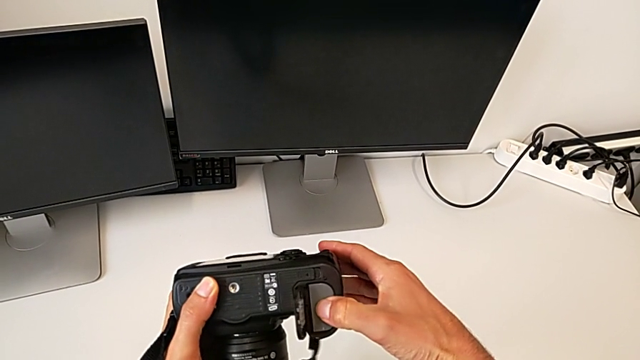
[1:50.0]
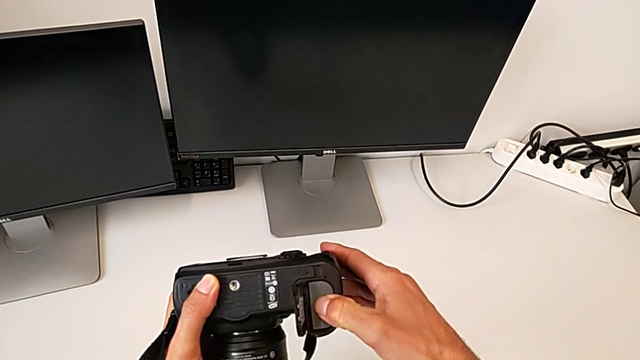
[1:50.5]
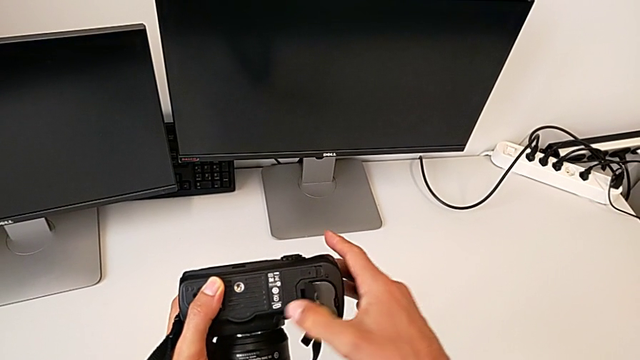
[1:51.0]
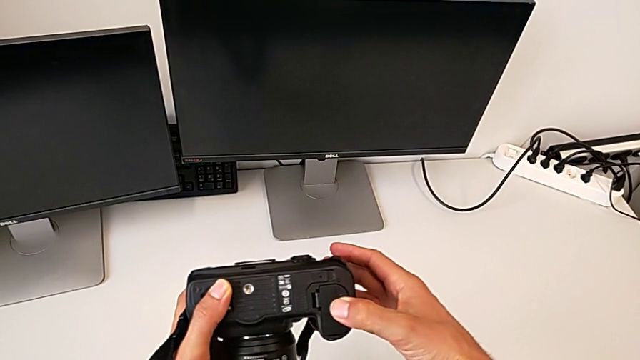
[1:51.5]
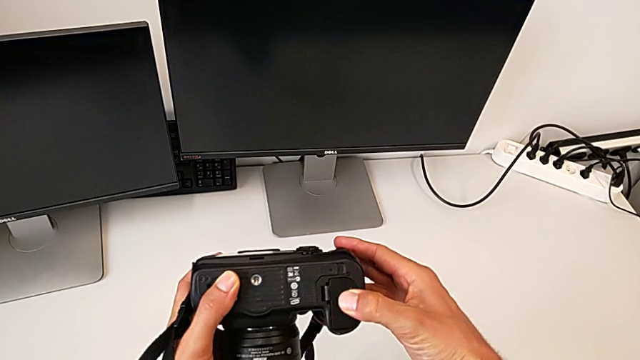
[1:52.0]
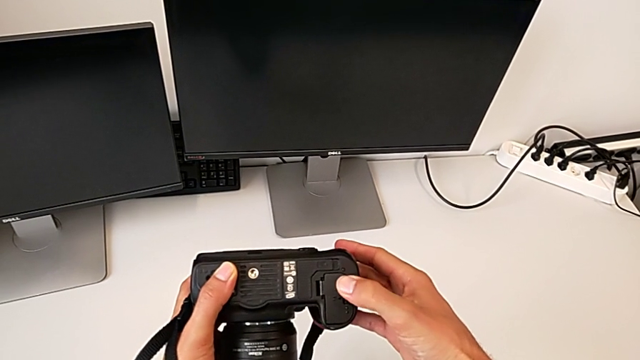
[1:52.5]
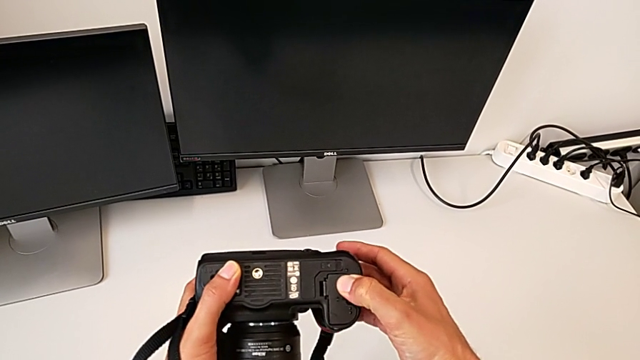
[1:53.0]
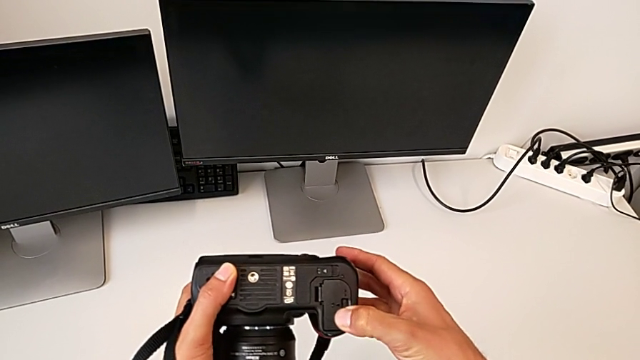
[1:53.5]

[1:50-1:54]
The camera wearer is inserting a battery. They close the battery door.

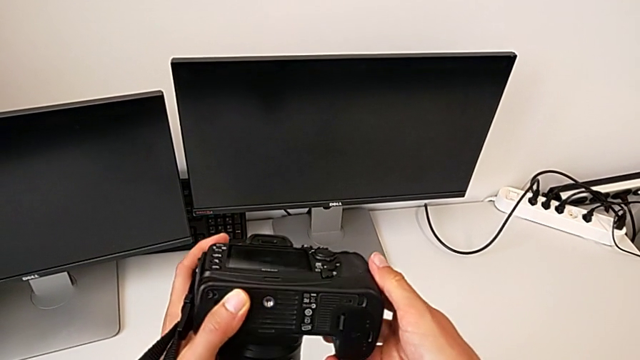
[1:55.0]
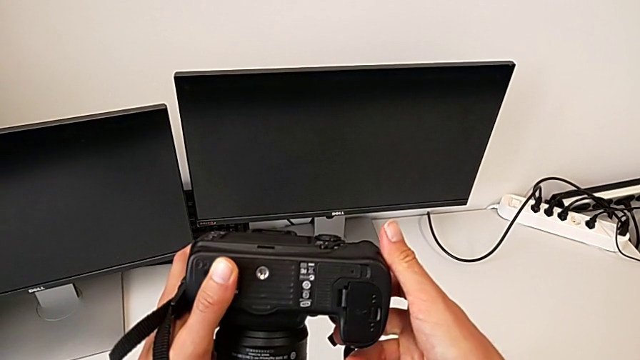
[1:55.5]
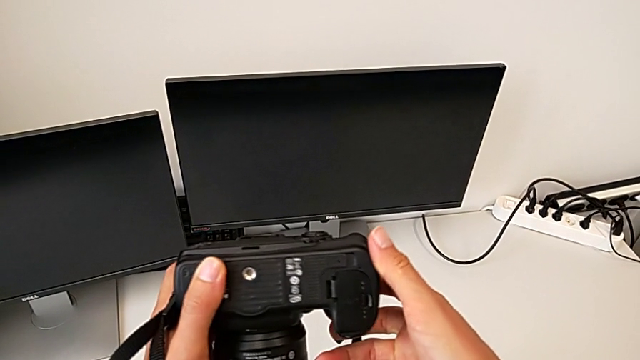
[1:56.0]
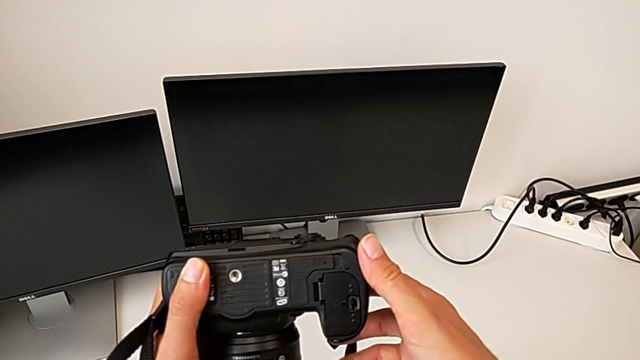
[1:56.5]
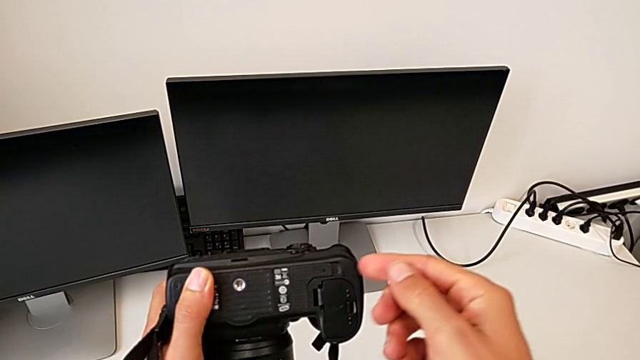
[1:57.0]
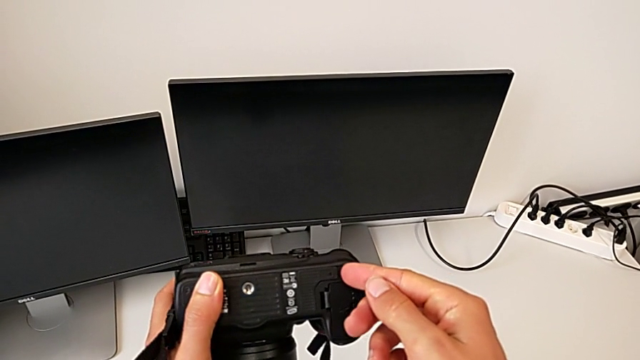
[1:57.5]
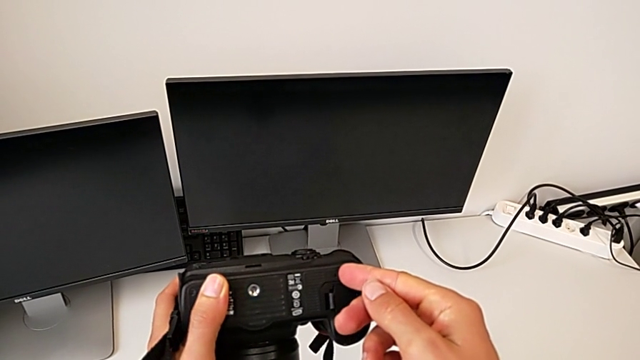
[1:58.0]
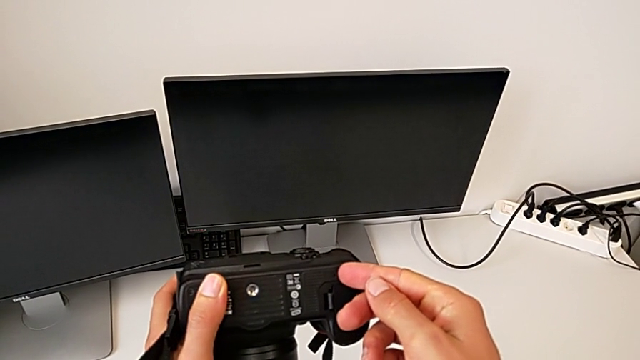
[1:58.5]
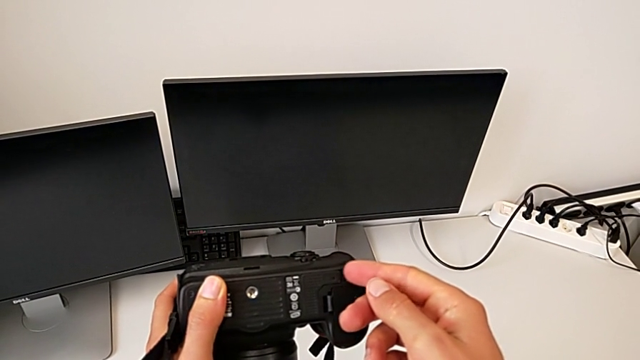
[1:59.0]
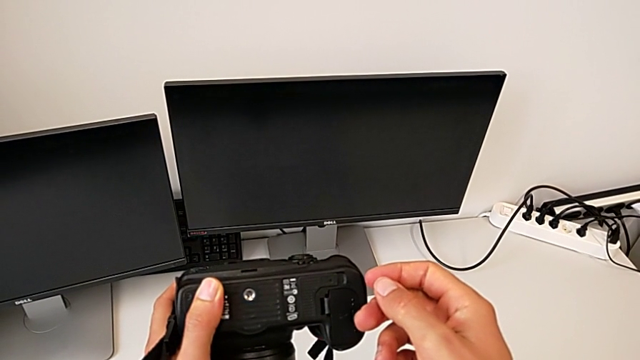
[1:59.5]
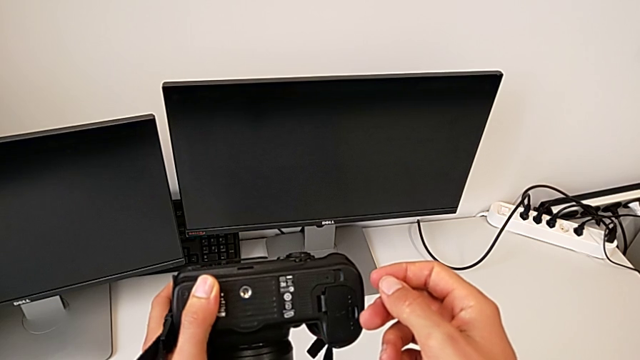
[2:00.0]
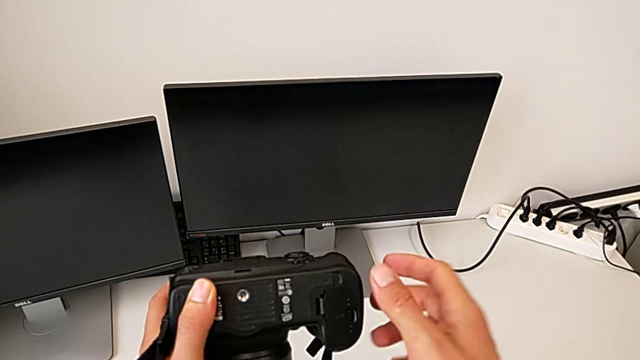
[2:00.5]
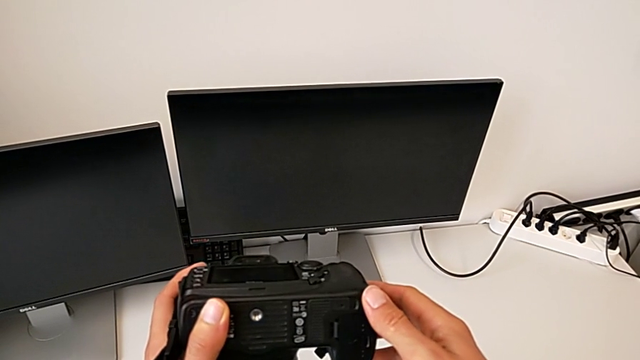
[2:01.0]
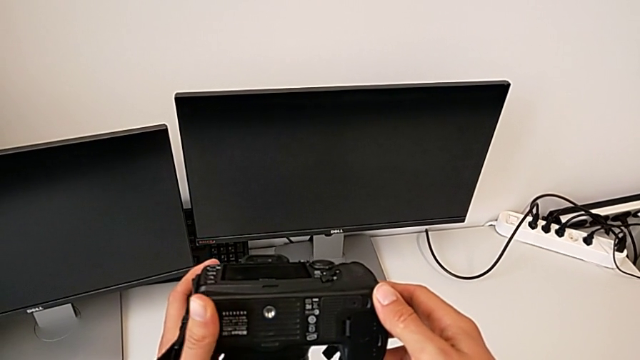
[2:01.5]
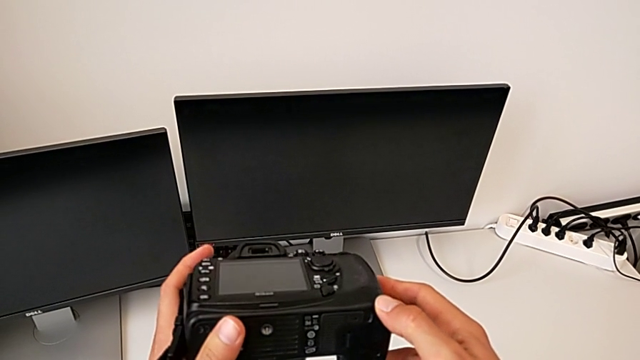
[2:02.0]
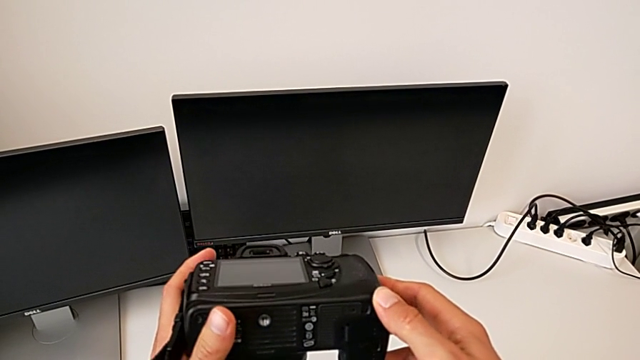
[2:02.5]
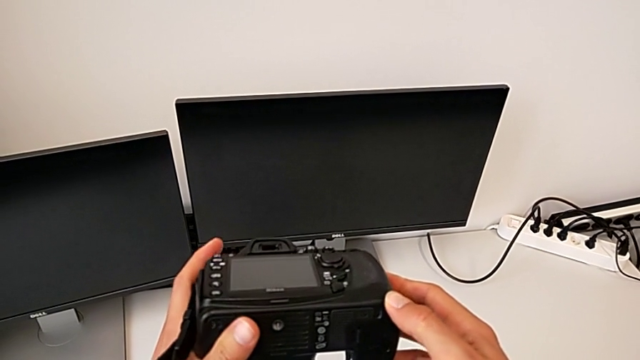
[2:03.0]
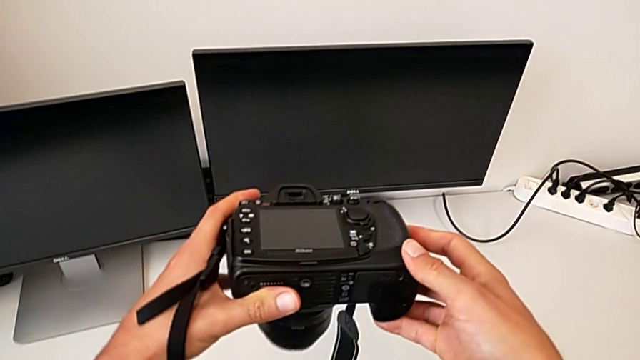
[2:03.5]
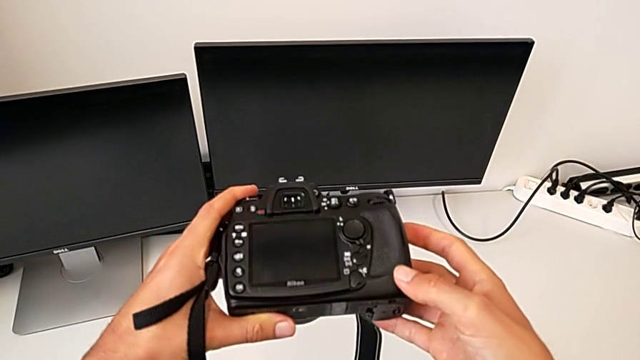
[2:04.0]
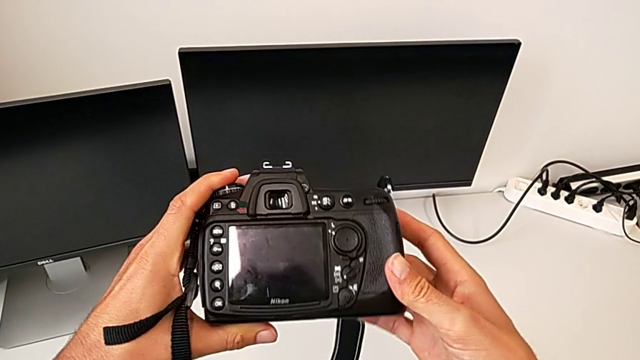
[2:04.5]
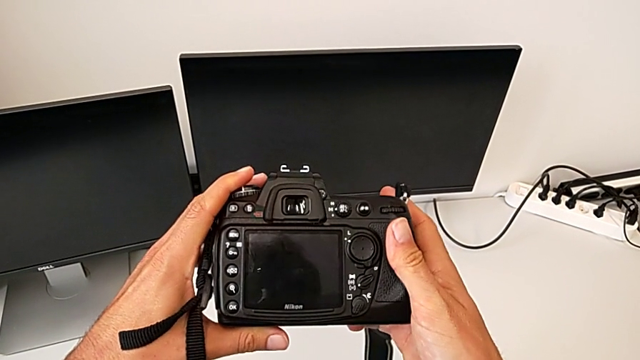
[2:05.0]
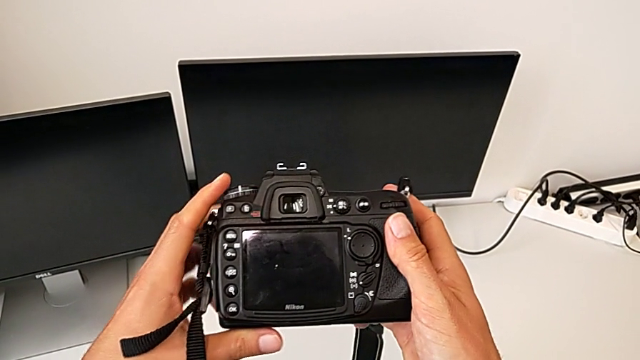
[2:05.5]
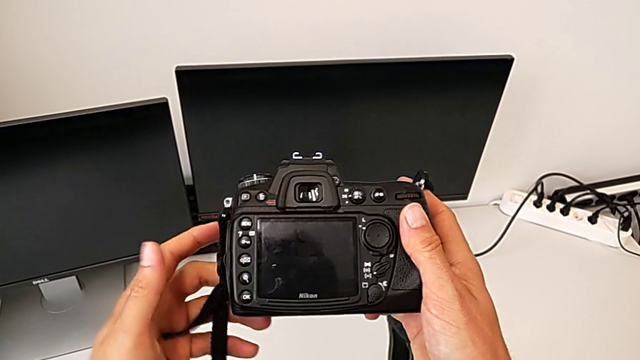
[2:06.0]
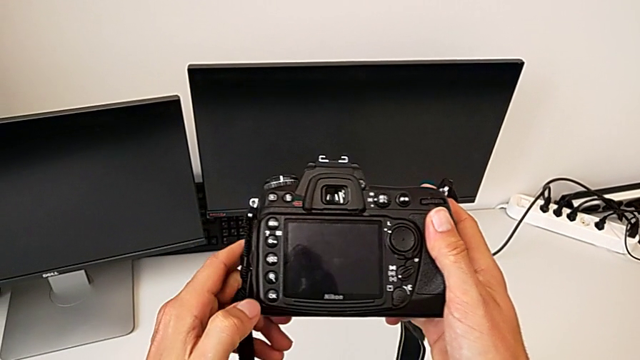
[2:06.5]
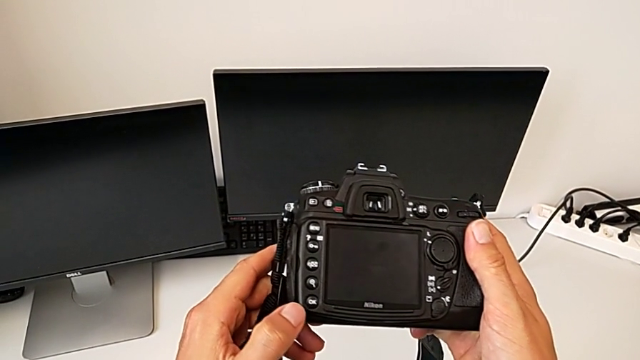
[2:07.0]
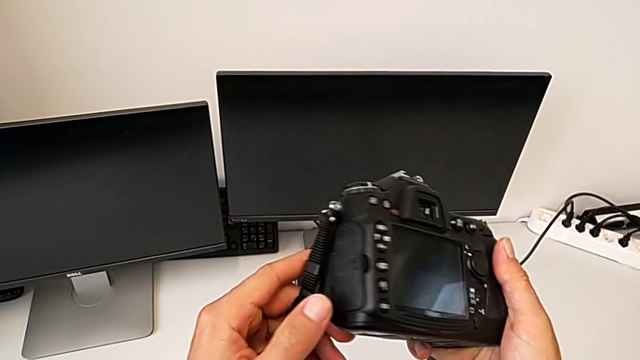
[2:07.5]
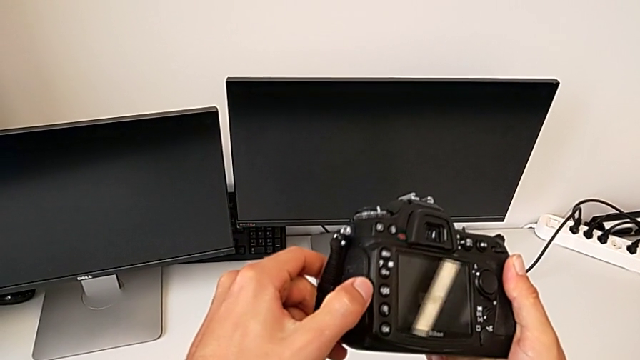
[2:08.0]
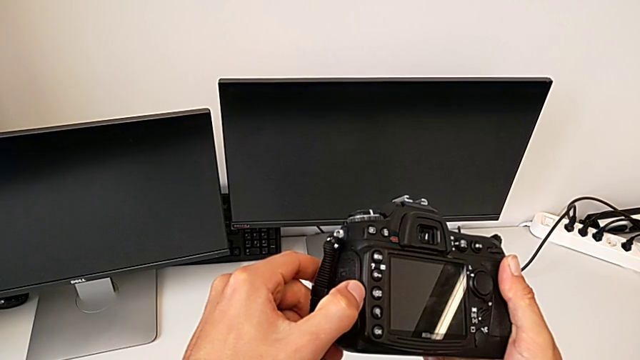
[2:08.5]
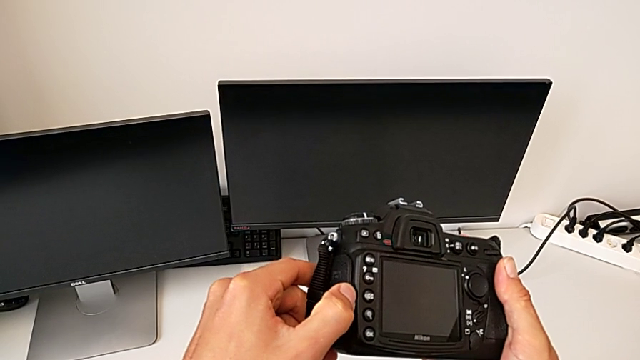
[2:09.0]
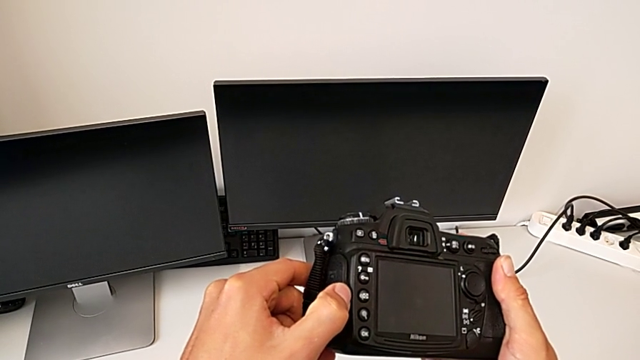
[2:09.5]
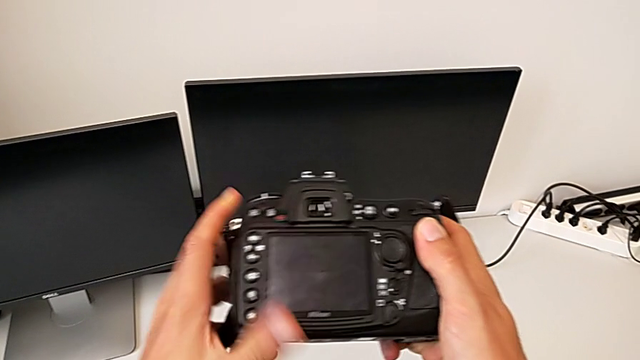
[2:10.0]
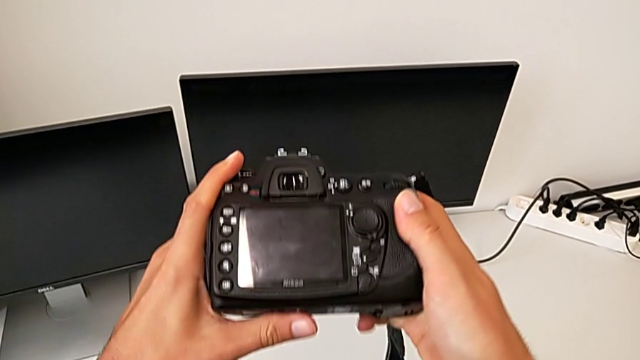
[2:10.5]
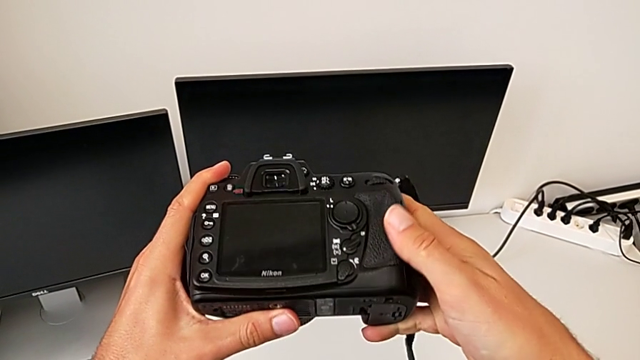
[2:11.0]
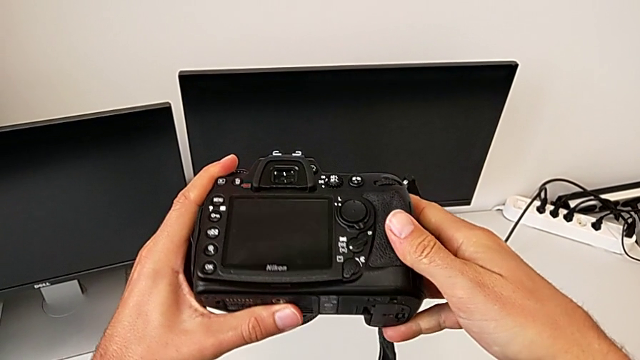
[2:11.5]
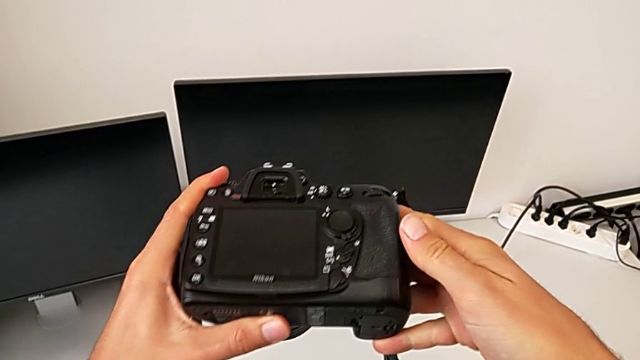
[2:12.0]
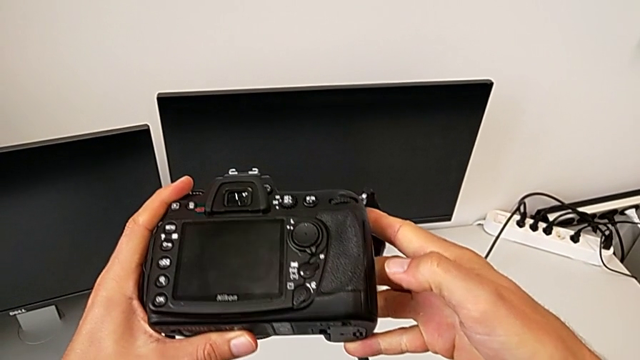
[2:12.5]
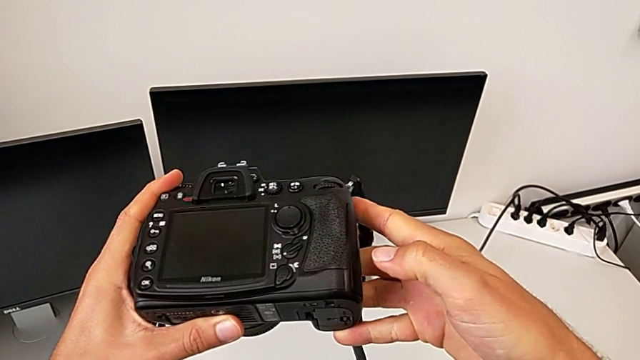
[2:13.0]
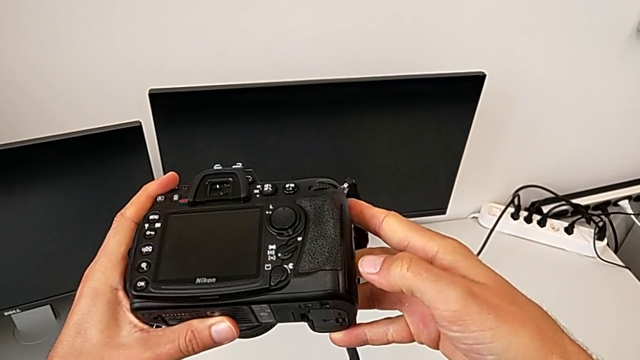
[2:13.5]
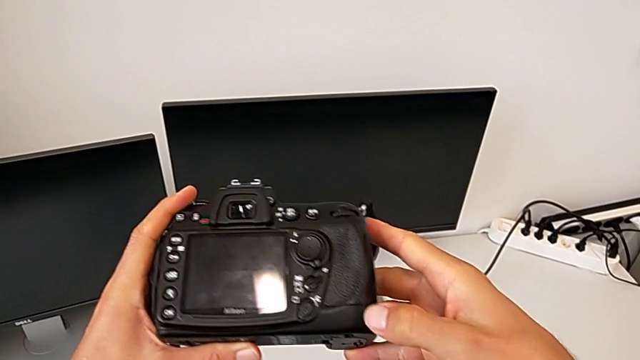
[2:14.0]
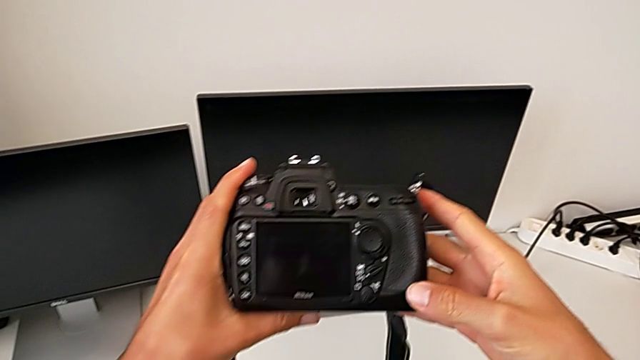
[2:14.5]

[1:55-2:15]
The camera wearer is exchanging an SD card. They rotate the DSLR, hold it, rotate it and begin to inspect it.
